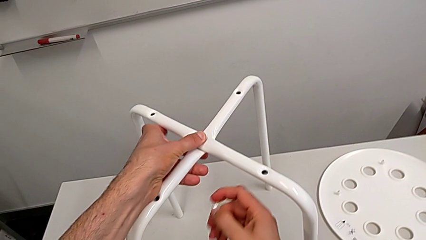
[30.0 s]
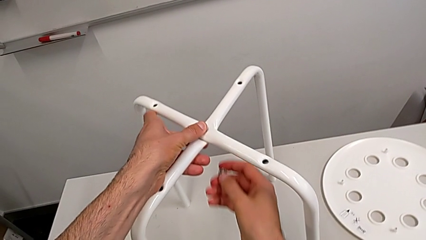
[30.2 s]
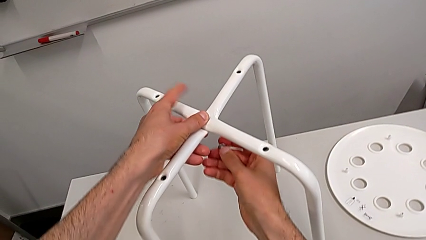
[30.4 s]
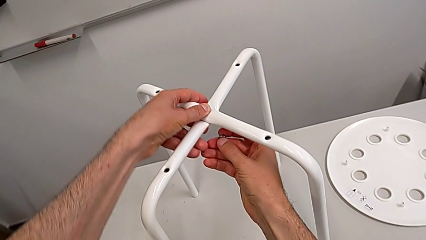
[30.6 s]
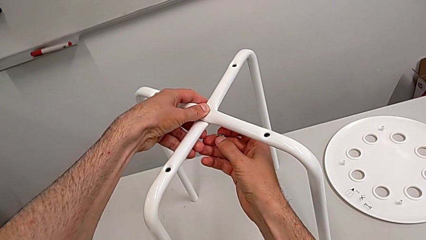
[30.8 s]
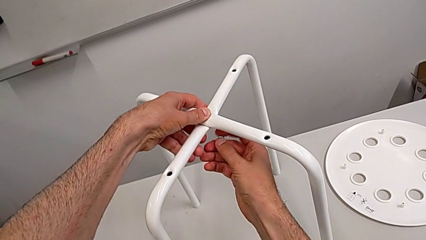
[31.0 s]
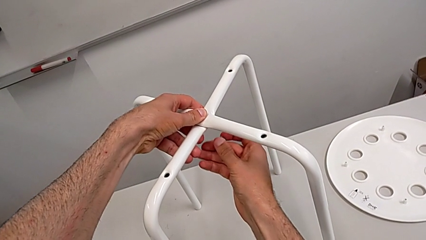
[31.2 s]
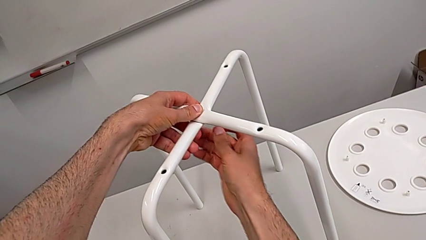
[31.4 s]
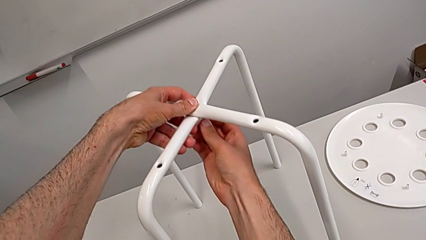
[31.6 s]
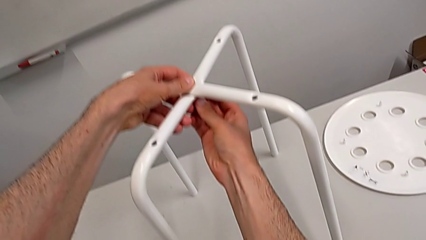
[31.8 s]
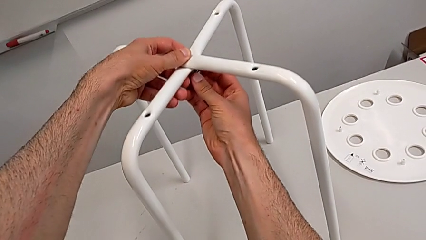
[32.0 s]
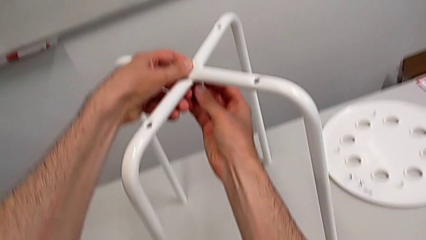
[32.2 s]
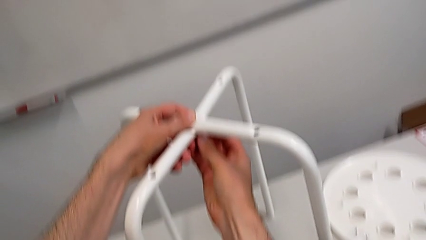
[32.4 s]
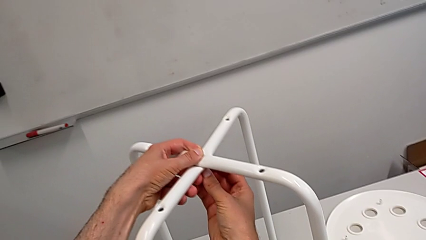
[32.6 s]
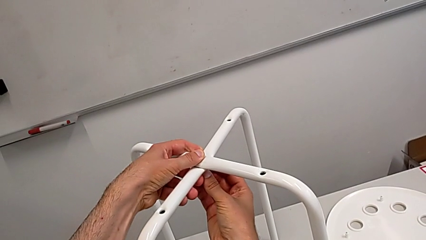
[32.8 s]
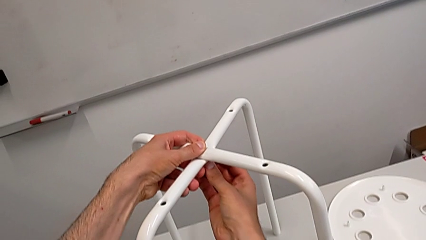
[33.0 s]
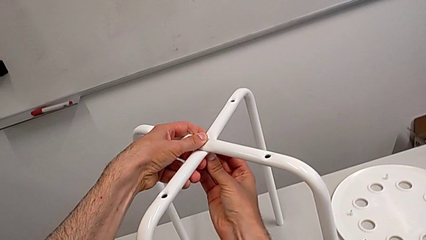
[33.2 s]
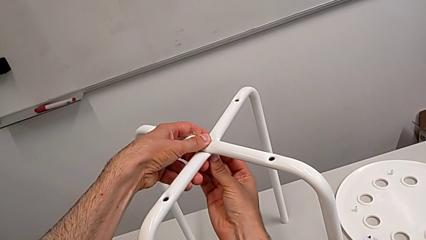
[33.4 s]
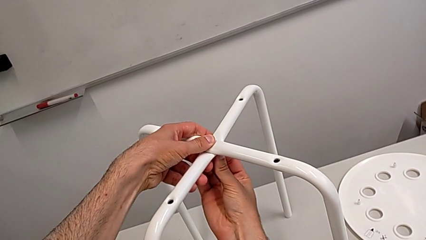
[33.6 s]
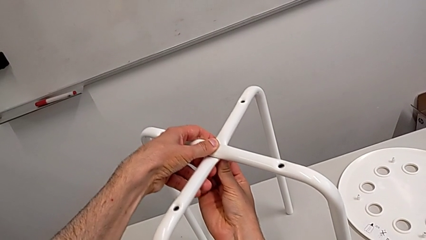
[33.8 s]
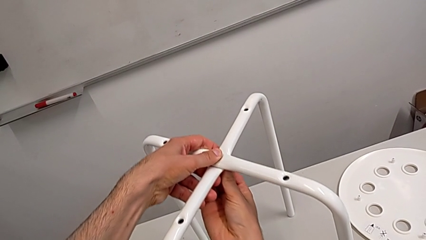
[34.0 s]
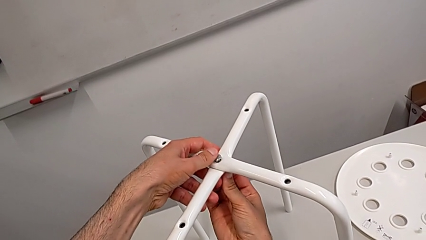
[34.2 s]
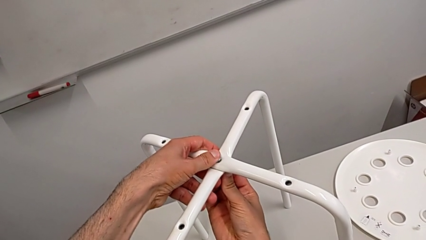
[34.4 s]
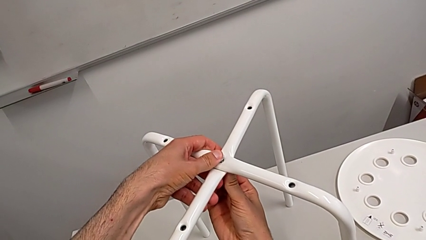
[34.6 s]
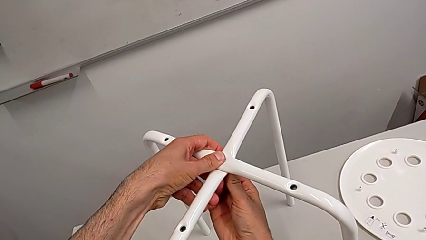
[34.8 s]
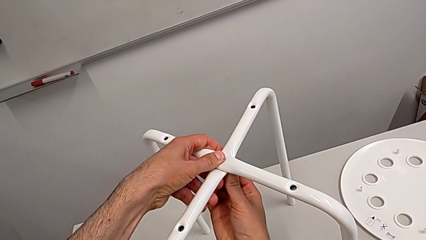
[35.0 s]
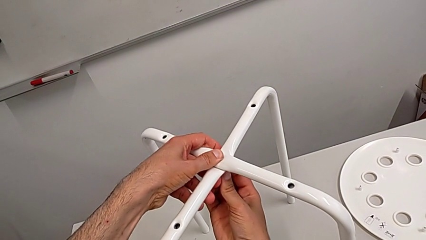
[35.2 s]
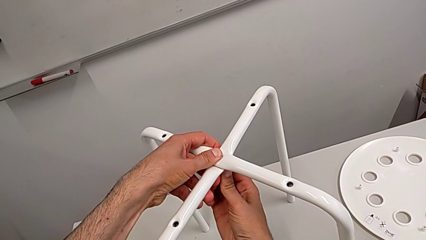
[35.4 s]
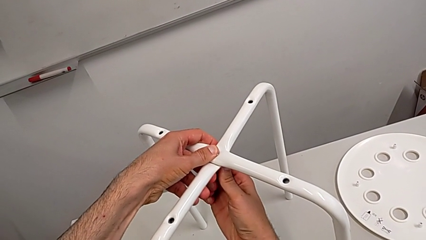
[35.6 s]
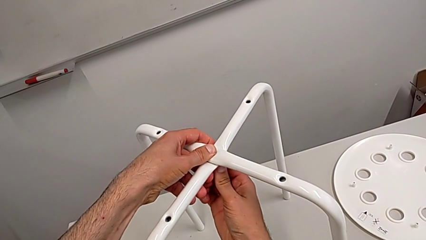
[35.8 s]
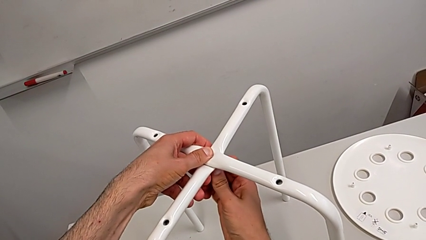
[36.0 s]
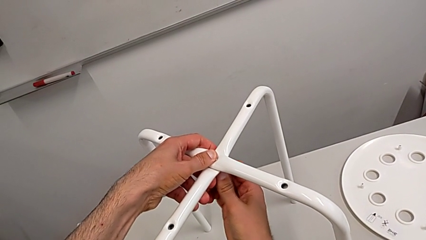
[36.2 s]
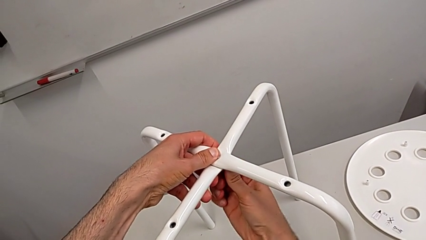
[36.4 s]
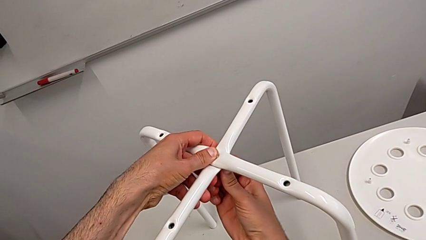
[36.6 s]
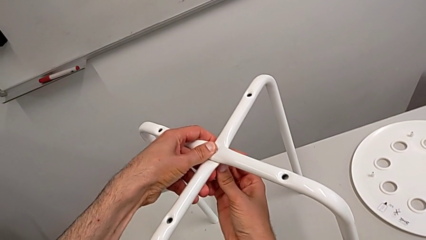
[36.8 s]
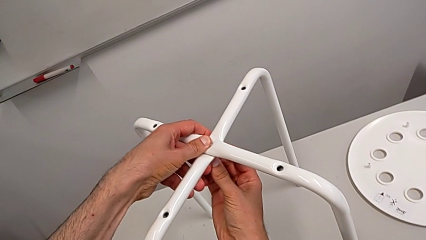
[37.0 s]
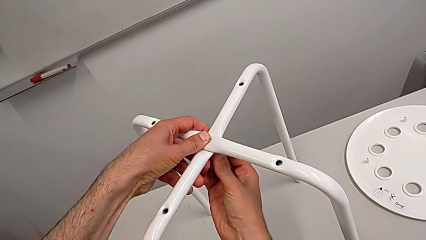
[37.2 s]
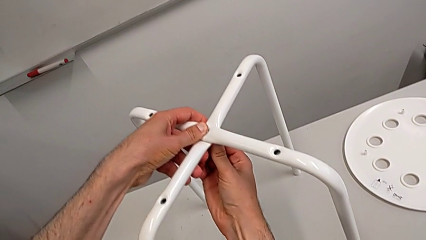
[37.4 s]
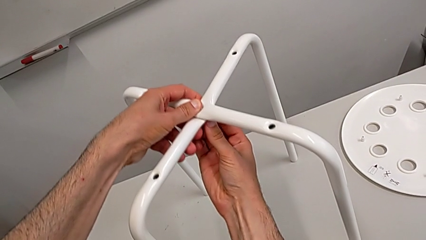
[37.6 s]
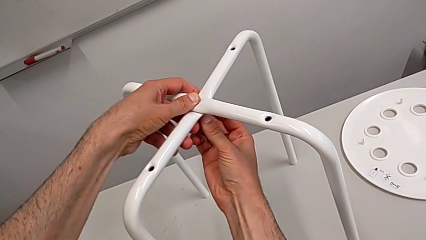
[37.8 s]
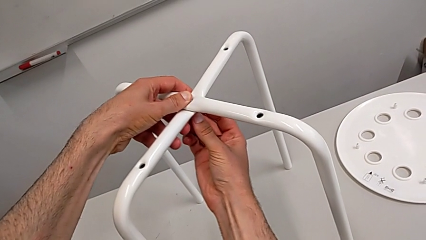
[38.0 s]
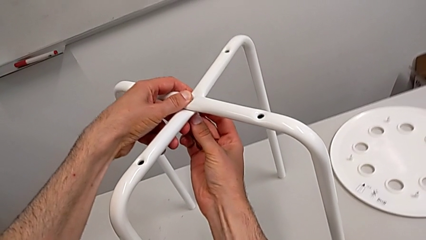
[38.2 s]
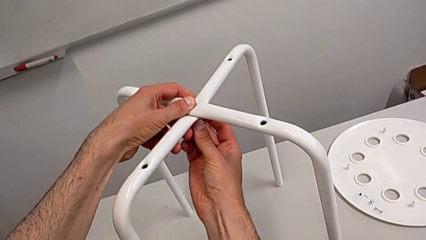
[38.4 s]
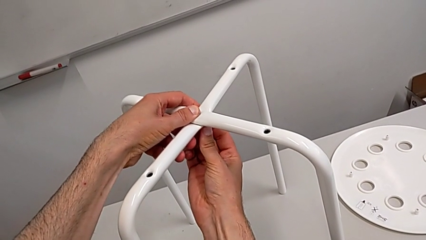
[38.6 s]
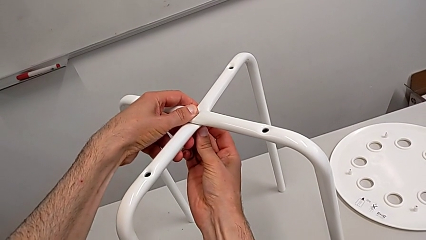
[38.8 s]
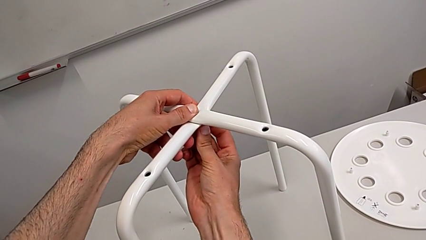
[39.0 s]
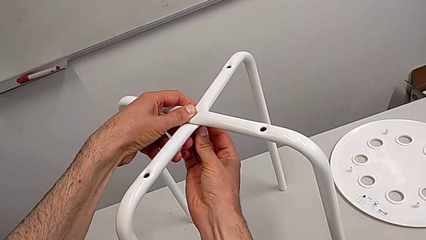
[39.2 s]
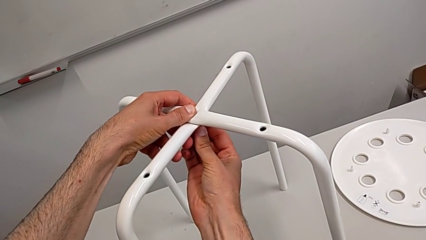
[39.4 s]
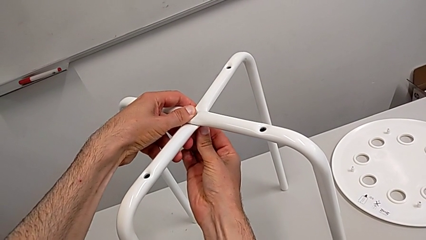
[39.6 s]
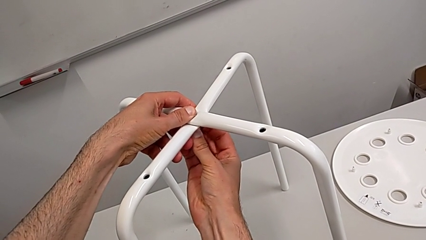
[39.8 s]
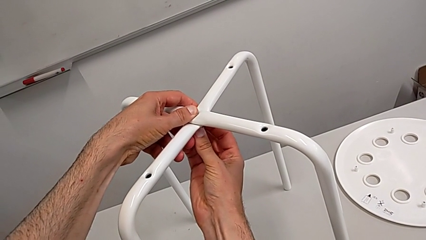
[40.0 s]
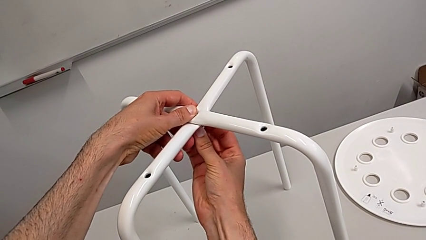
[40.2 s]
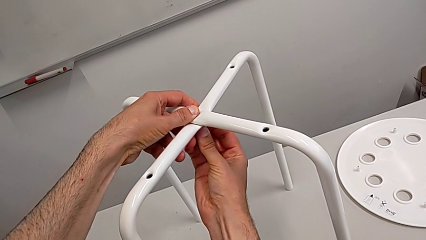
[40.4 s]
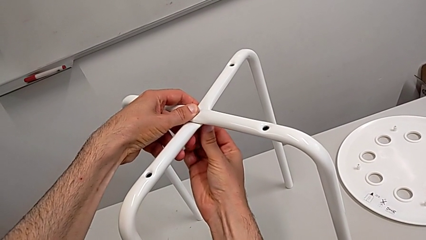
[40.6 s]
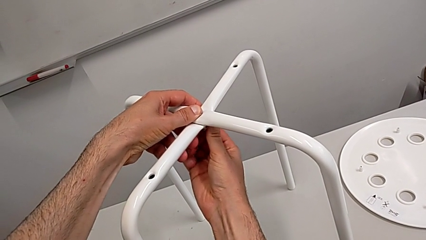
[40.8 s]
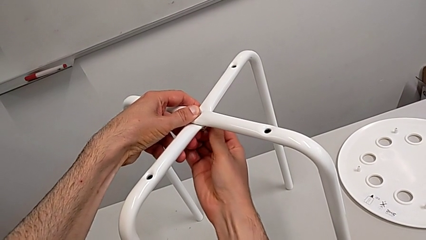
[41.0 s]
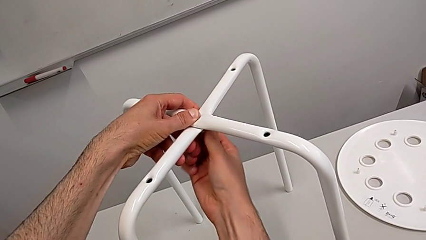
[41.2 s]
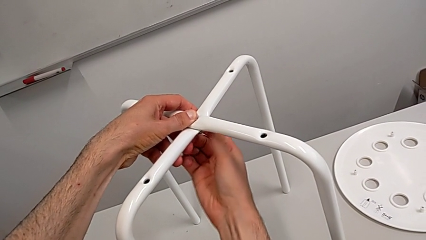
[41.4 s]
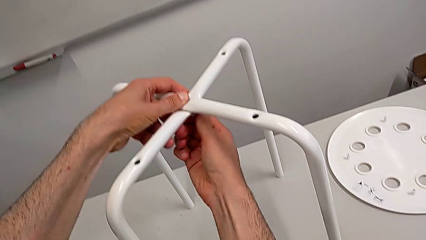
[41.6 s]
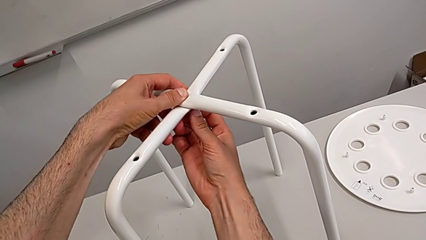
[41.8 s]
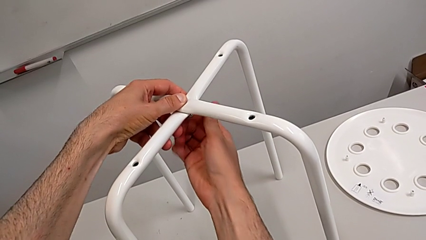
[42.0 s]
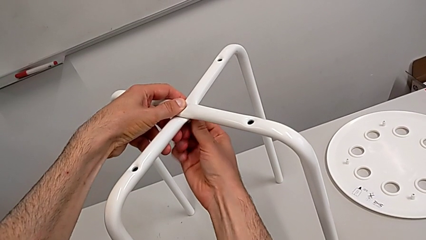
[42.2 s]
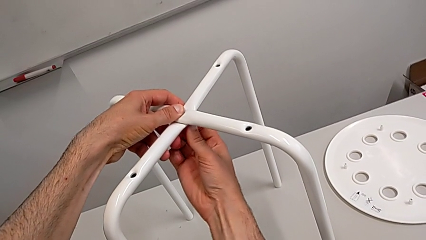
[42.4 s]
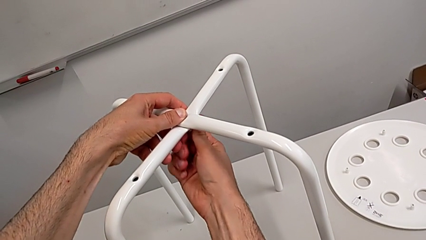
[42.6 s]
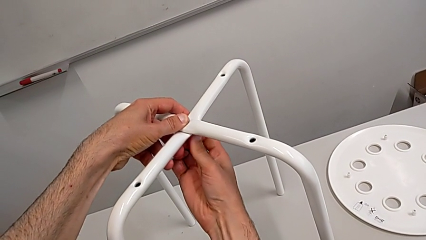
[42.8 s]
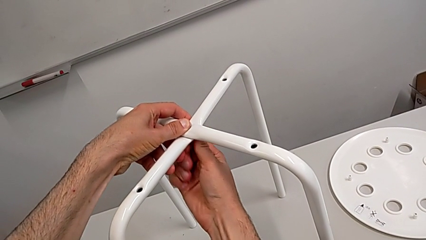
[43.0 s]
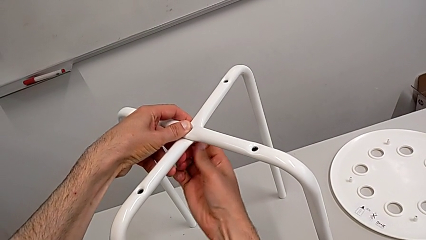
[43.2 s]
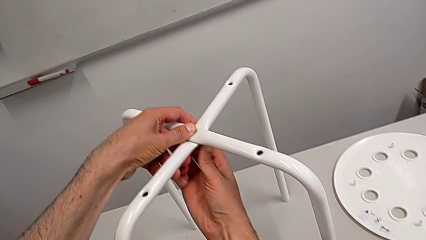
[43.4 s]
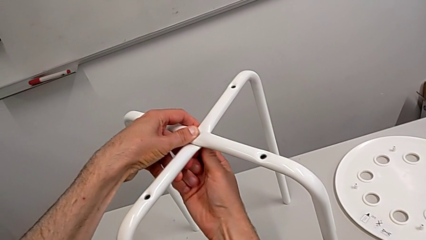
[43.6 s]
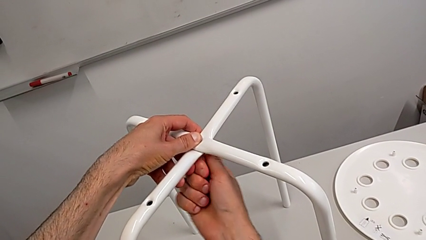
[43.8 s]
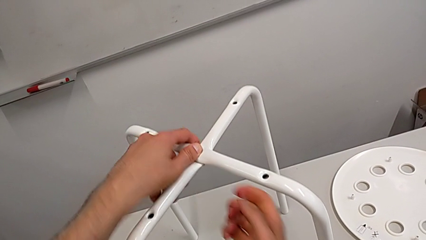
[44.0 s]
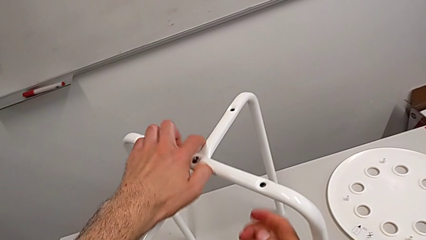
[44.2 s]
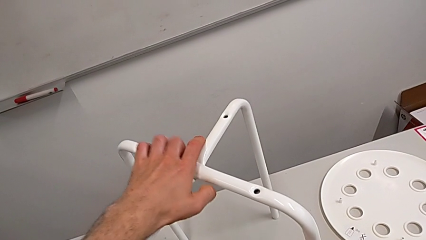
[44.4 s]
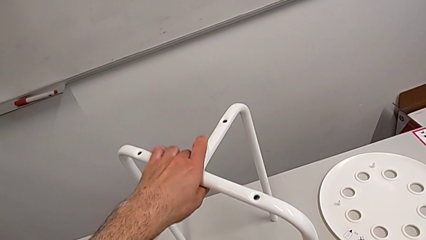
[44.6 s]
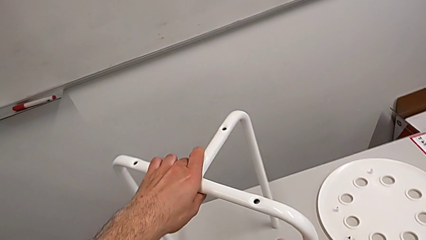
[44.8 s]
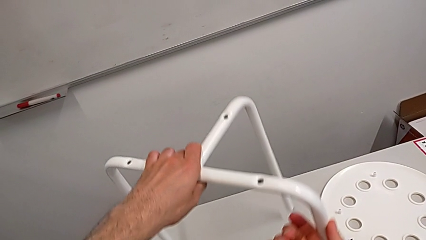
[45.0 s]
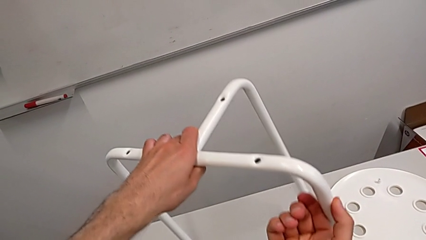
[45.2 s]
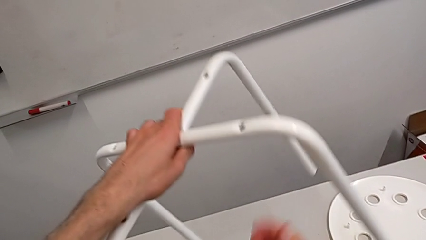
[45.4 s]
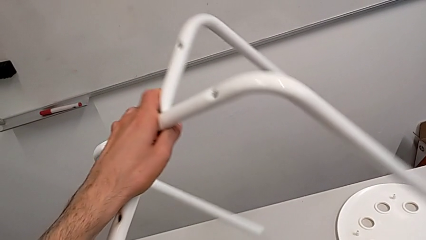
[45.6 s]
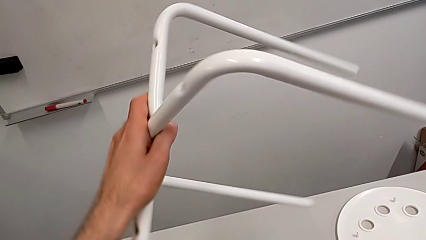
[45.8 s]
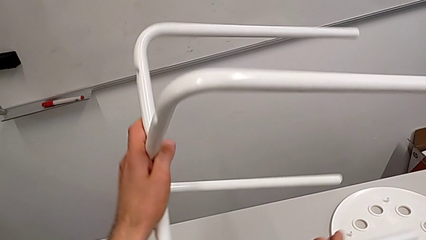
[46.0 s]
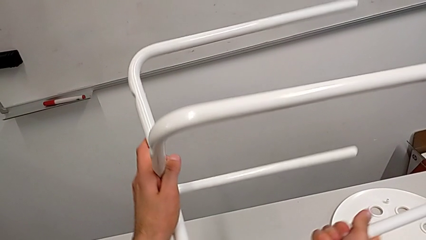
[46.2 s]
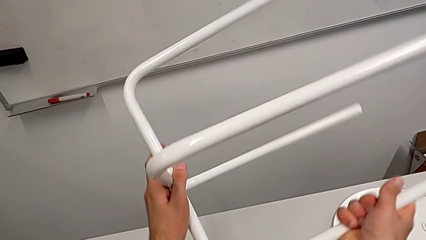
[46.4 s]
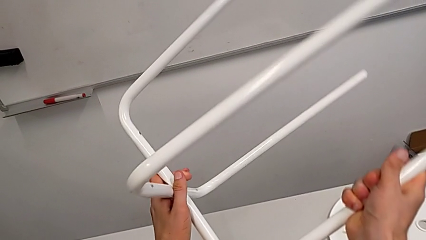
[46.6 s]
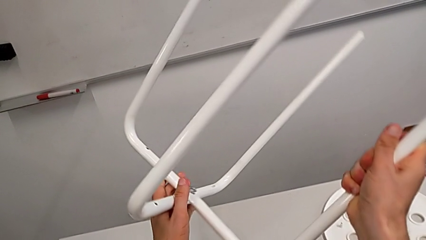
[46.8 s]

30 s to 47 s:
The camera wearer is screwing the legs. They keep inserting the hex nut, screw it and rotate the leg.
